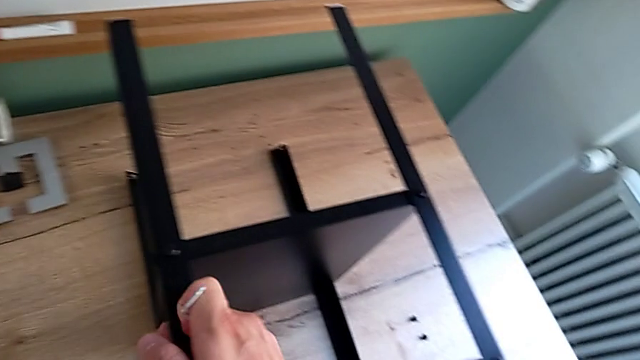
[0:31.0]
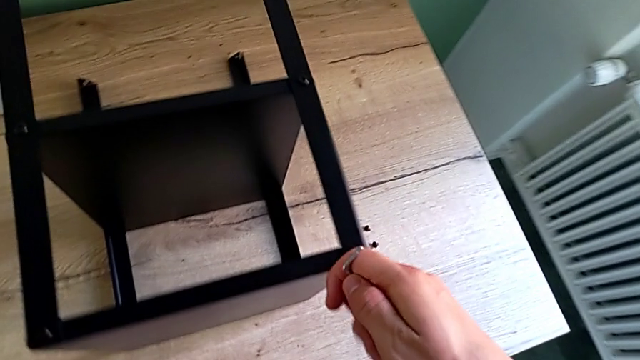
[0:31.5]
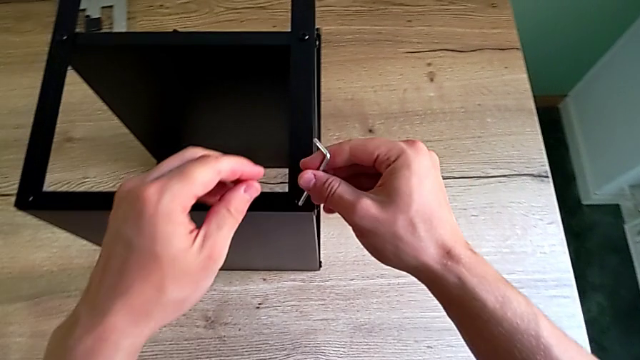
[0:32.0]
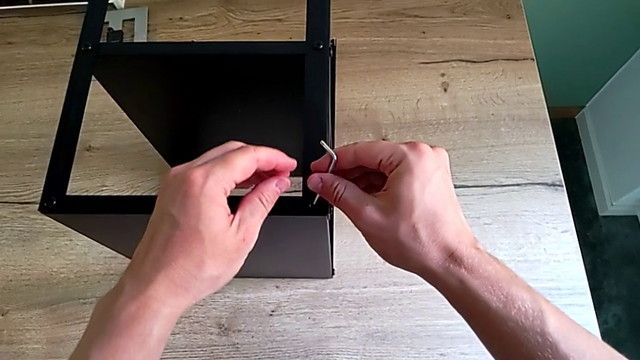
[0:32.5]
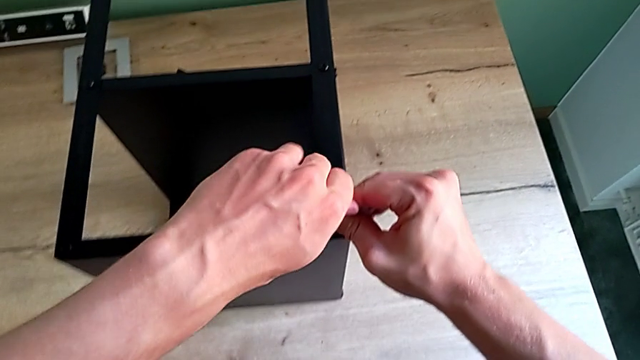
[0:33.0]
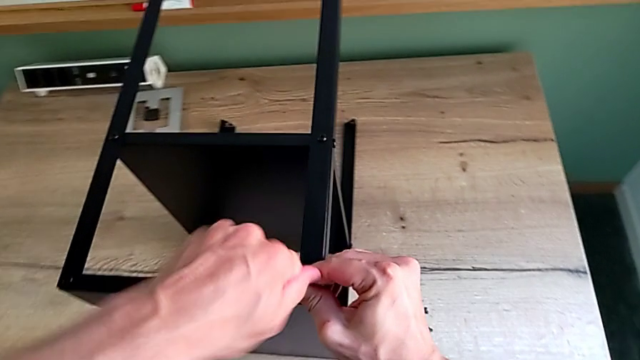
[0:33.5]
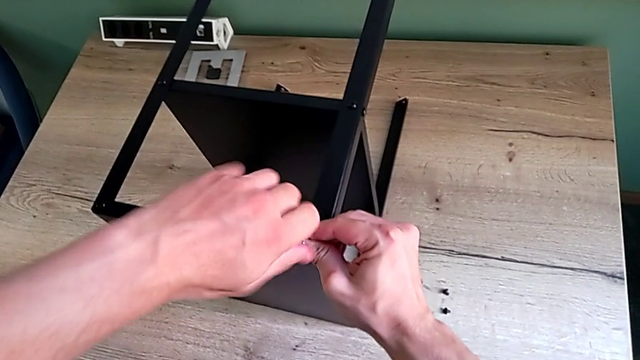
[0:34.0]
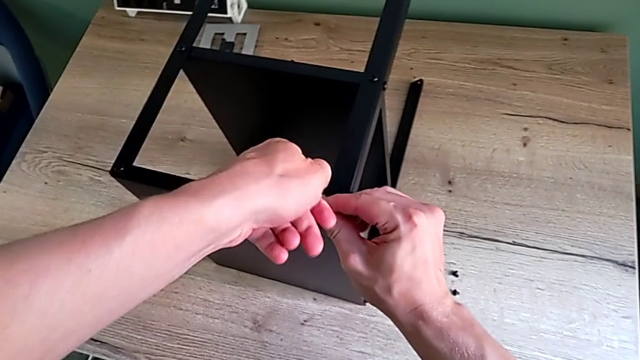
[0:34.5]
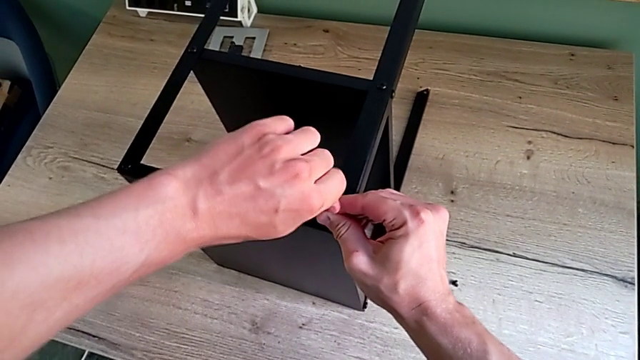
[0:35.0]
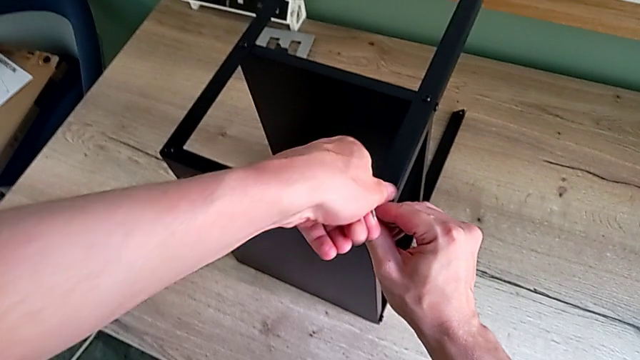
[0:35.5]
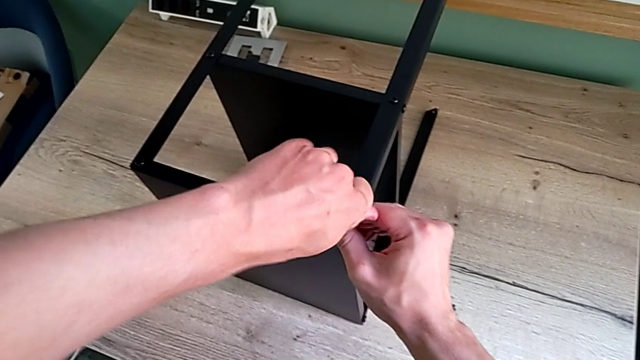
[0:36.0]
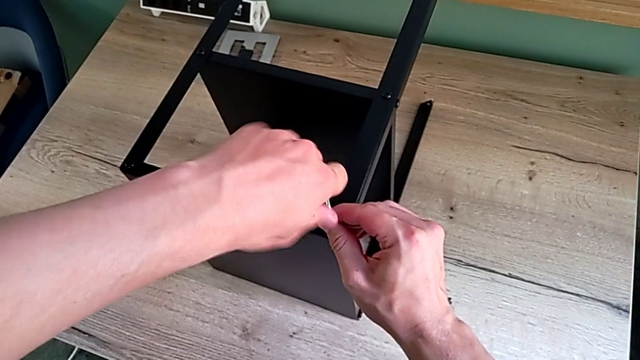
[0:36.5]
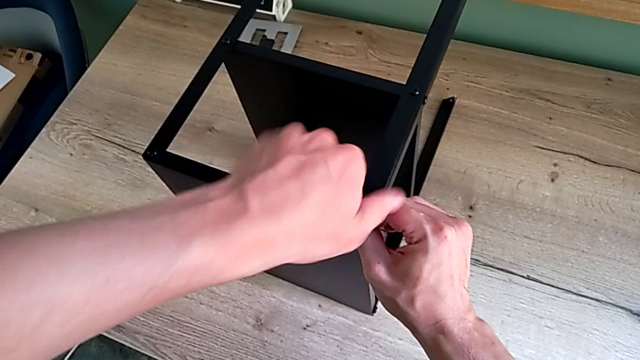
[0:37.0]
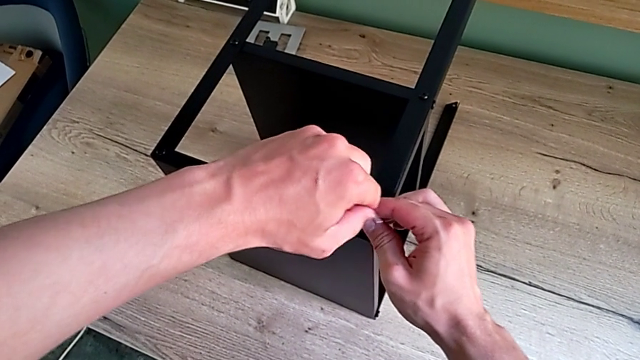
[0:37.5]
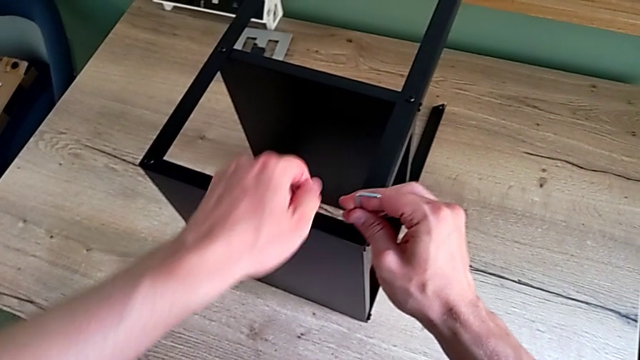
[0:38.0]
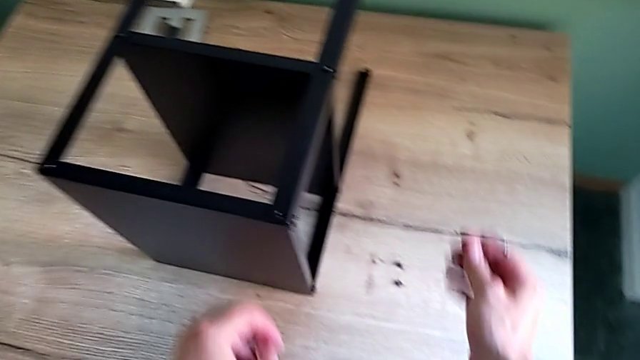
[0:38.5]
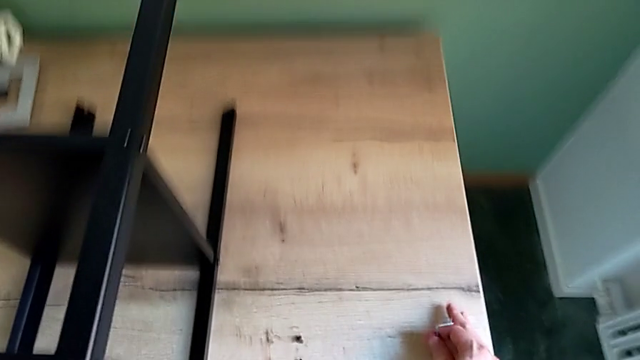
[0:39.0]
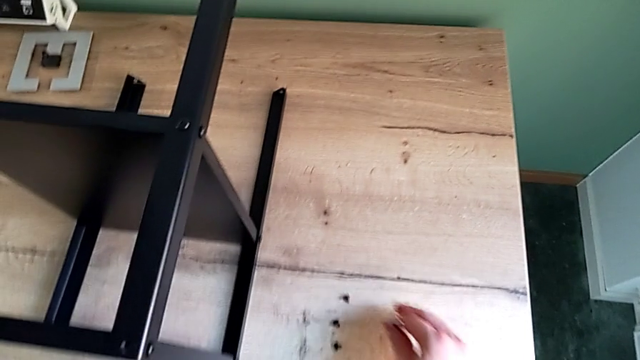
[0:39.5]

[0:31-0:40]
The camera wearer is unscrewing the hex socket heads attached to the upper tray and disassembling the tray. They approach the hex socket head, insert the Allen wrench, unscrew the hex socket head, disassemble it, withdraw the Allen wrench, wrongly drop the hex socket head and place it.

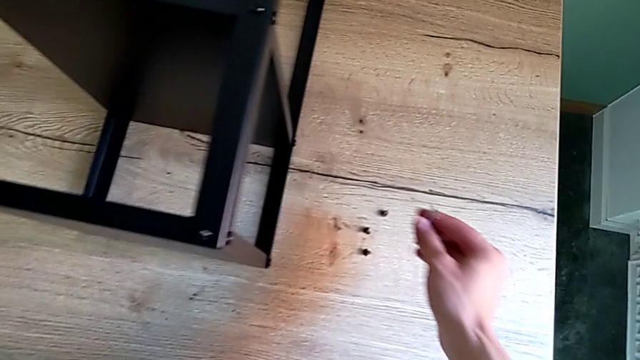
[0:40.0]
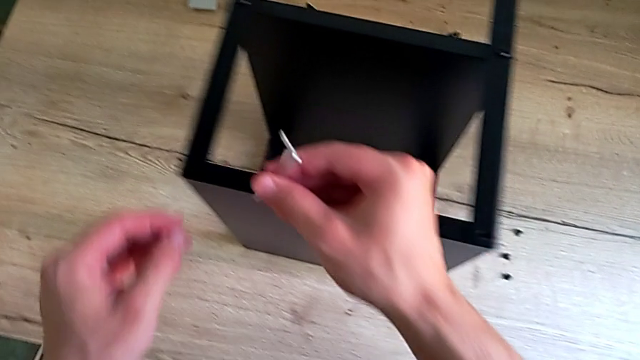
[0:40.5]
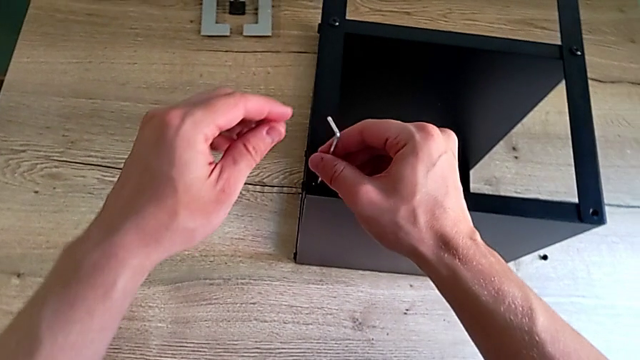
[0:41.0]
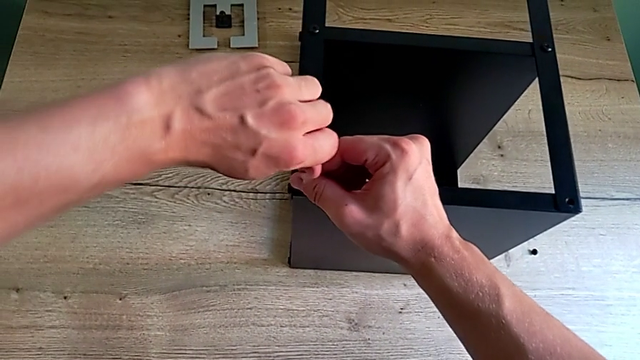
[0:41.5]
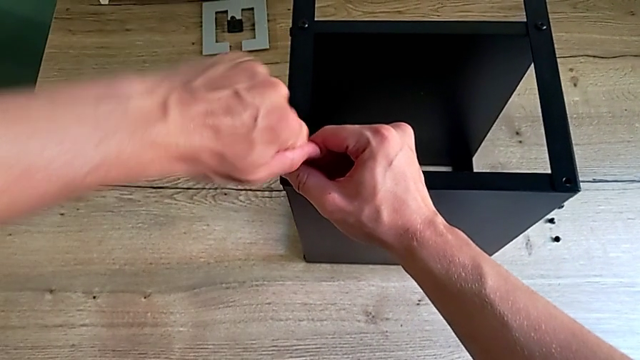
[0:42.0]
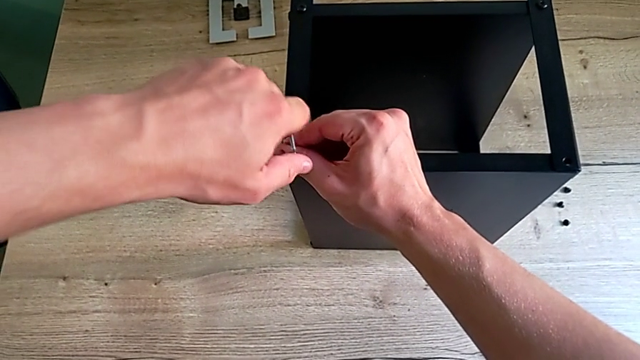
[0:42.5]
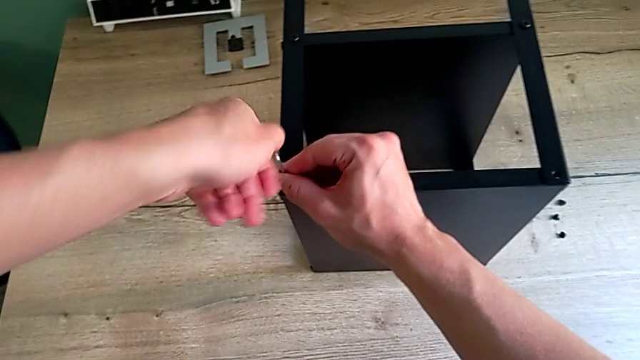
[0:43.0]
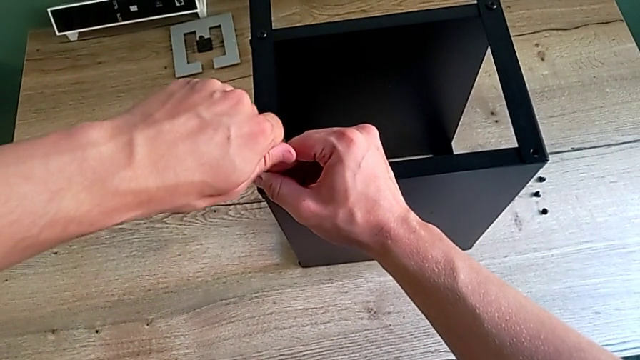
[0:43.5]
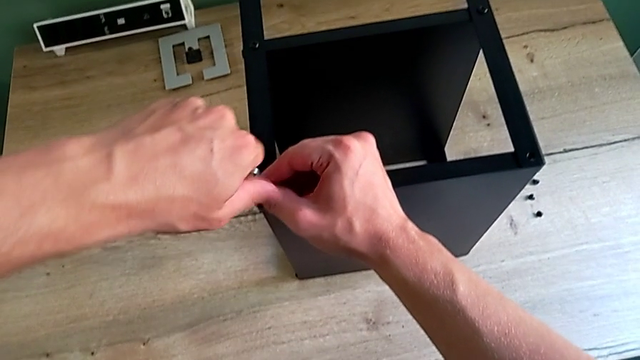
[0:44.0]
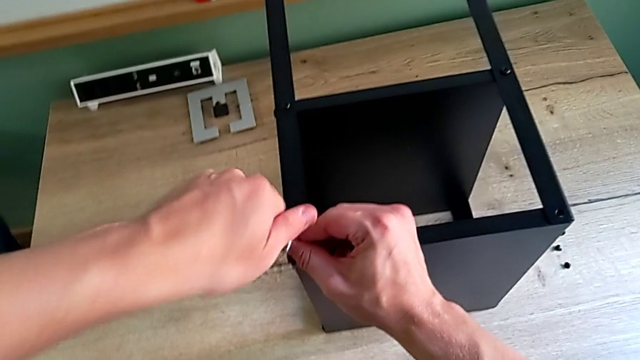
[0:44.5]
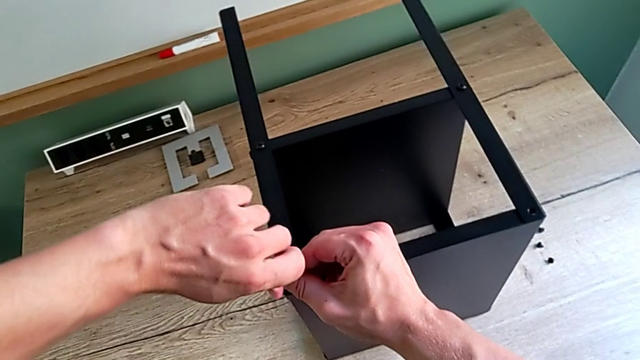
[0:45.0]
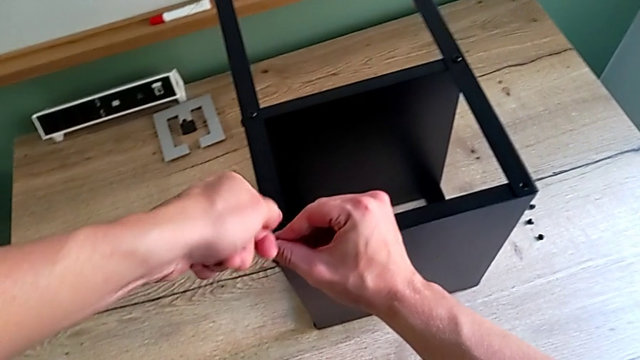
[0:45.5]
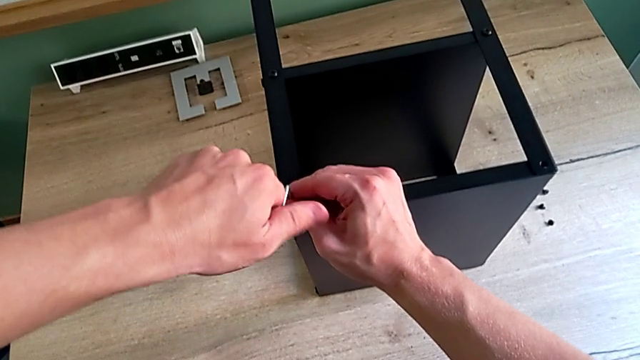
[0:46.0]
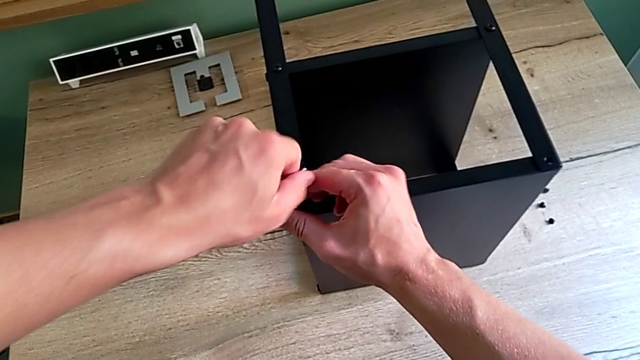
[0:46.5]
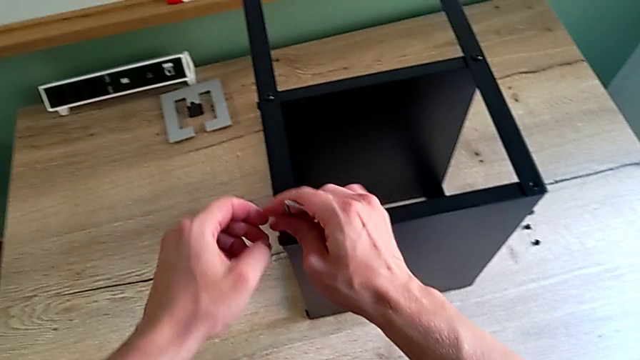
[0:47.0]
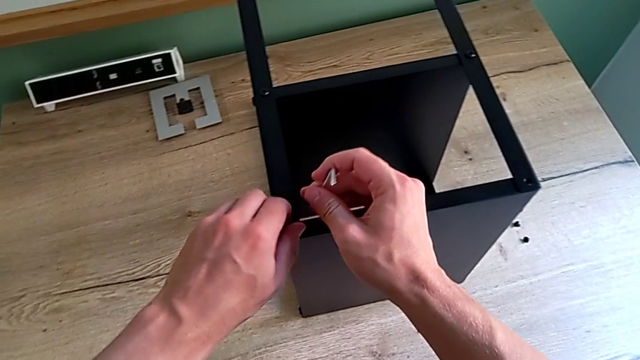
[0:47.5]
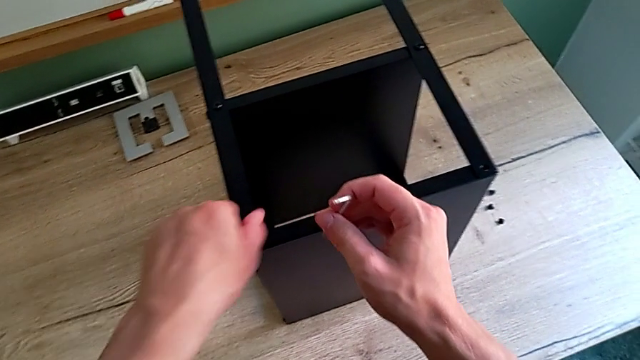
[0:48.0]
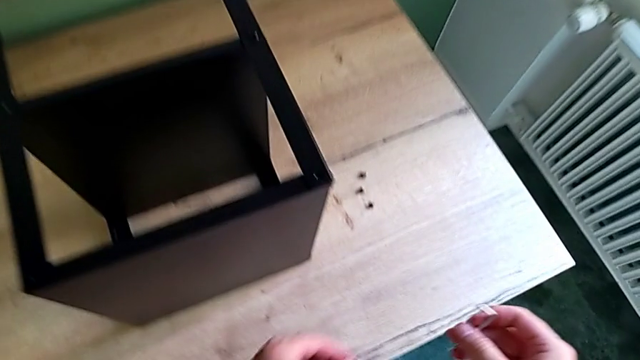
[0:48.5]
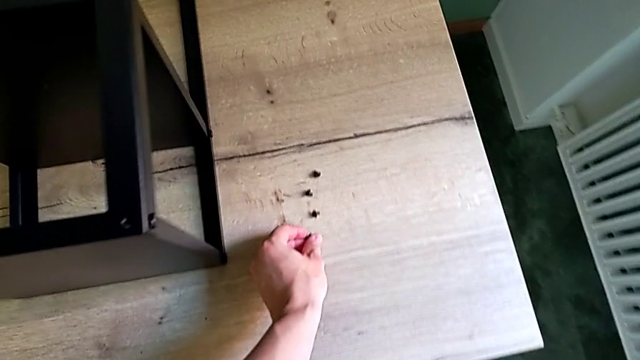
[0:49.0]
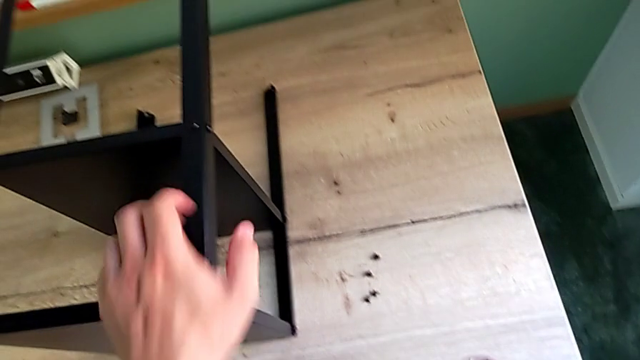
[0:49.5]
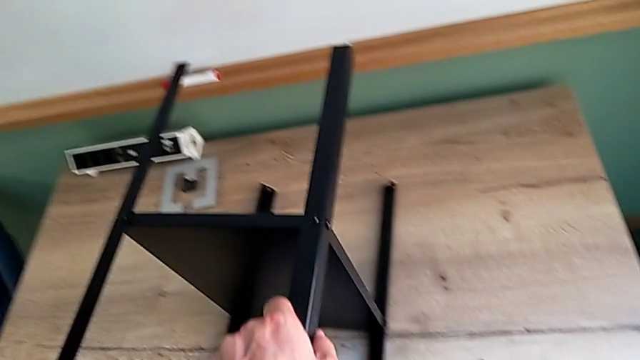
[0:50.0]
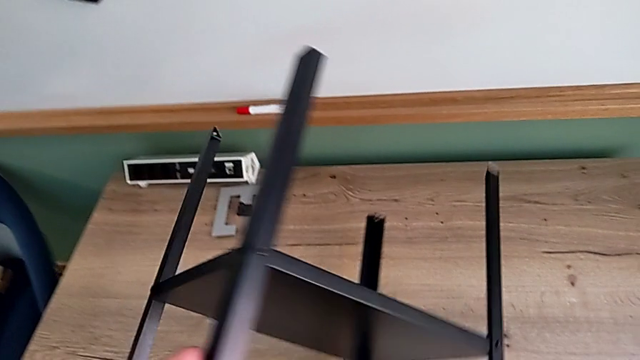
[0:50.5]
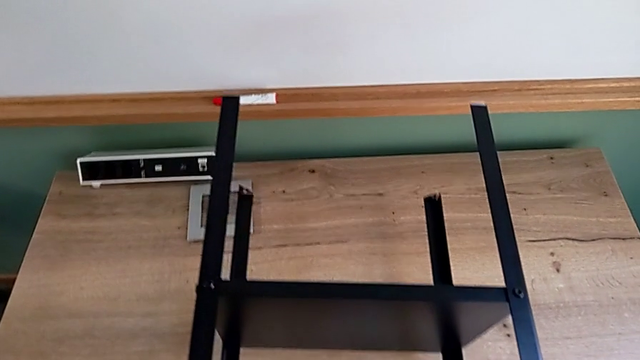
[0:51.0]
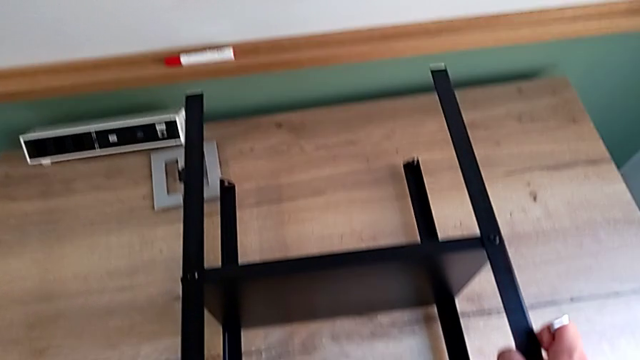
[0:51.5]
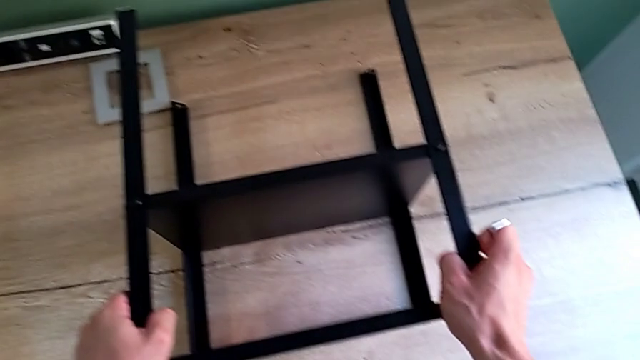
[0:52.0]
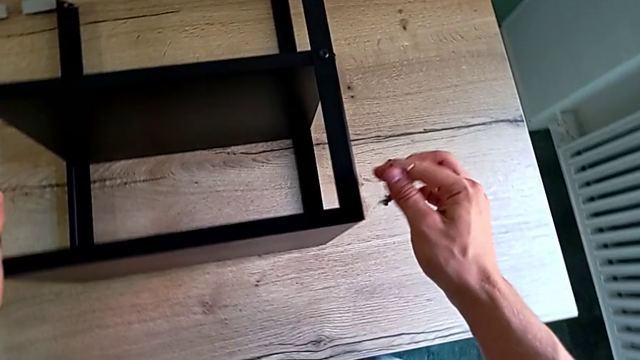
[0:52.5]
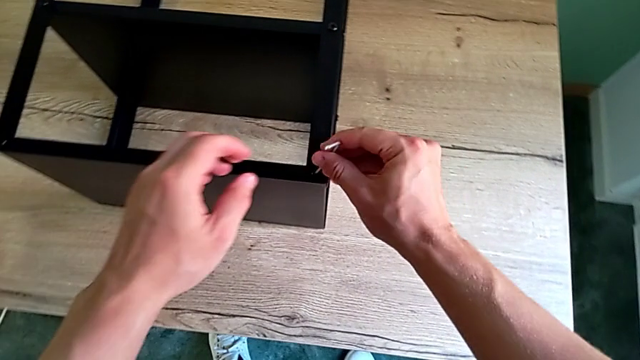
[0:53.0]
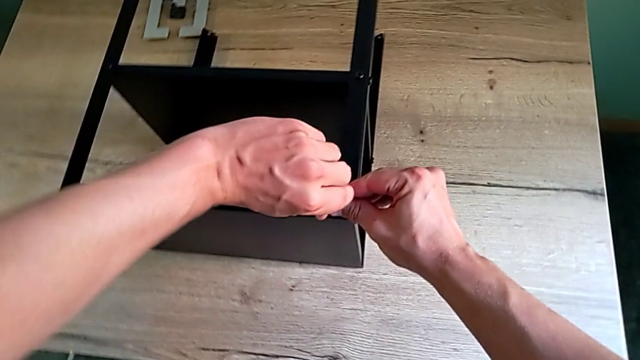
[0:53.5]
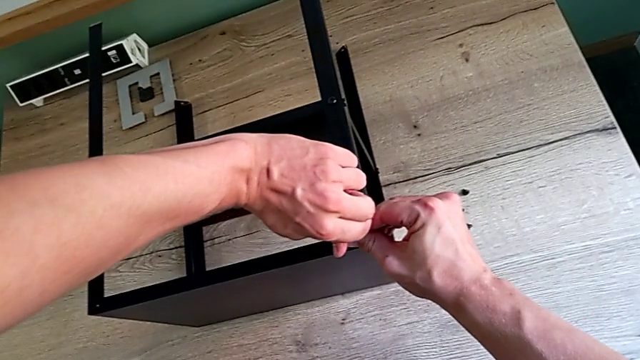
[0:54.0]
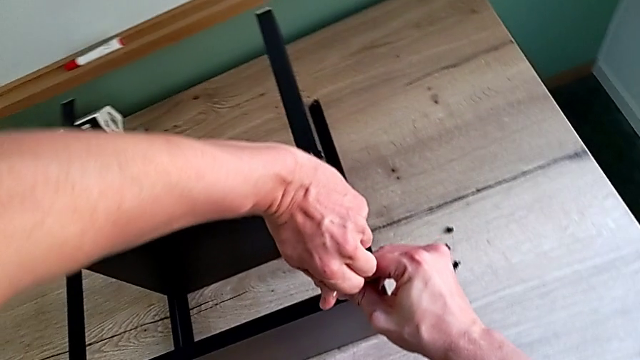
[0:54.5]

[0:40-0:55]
The camera wearer is unscrewing the hex socket heads attached to the upper tray and disassembling the tray. They approach the hex socket head, insert the Allen wrench, unscrew the hex socket head, withdraw the Allen wrench, disassemble the hex socket head, place it, grab the nightstand, rotate it, place it and insert the Allen wrench.
